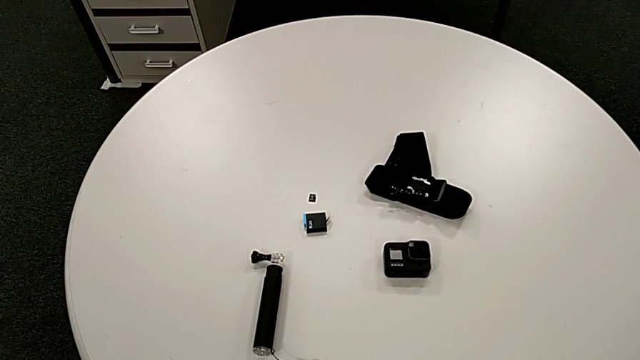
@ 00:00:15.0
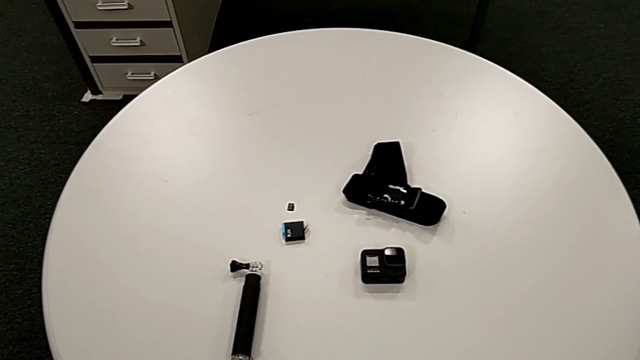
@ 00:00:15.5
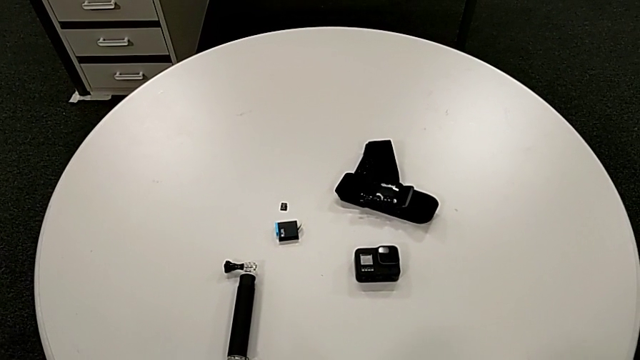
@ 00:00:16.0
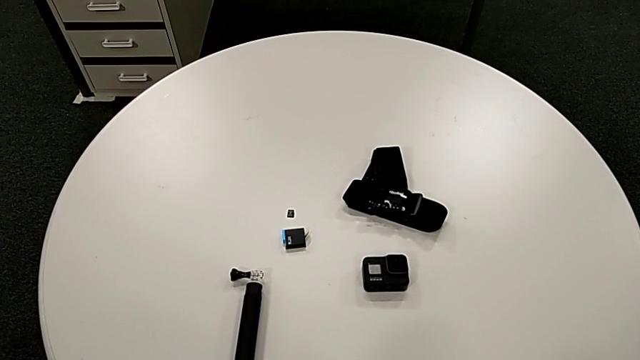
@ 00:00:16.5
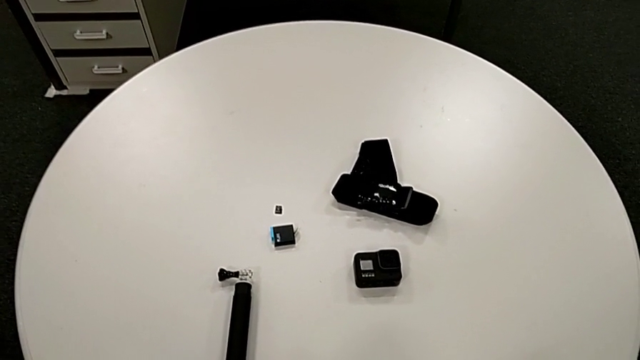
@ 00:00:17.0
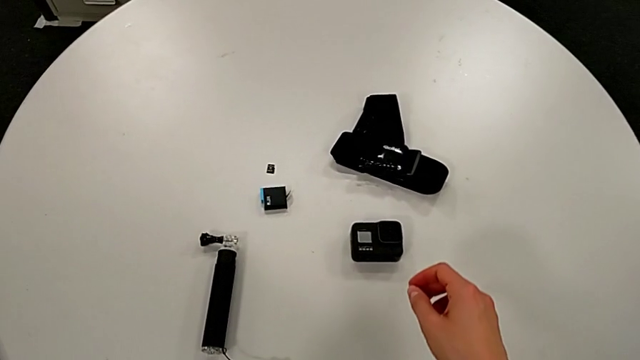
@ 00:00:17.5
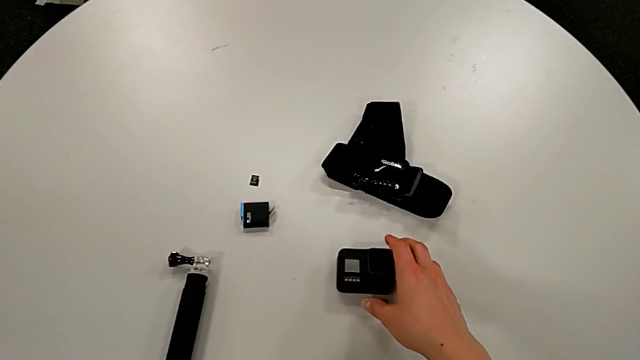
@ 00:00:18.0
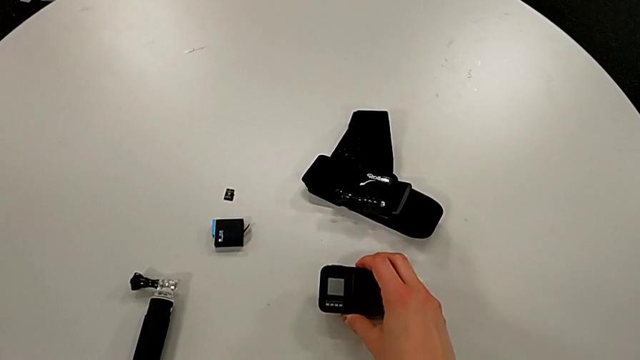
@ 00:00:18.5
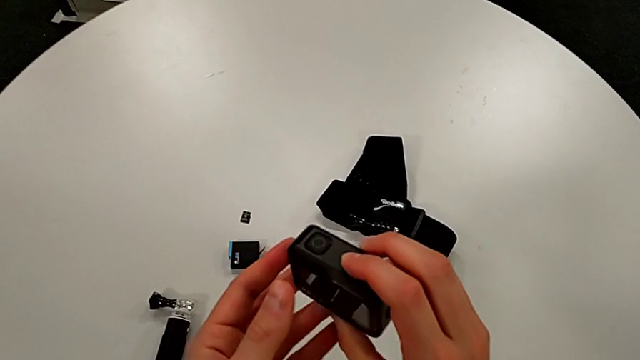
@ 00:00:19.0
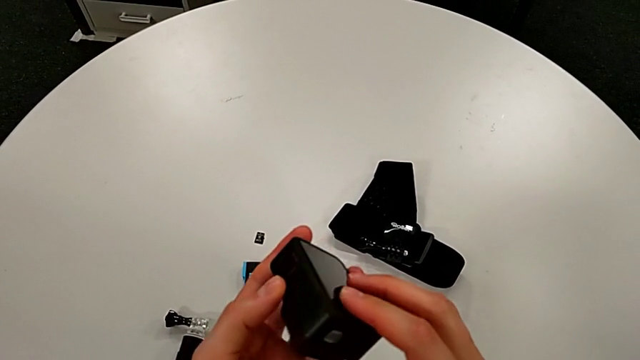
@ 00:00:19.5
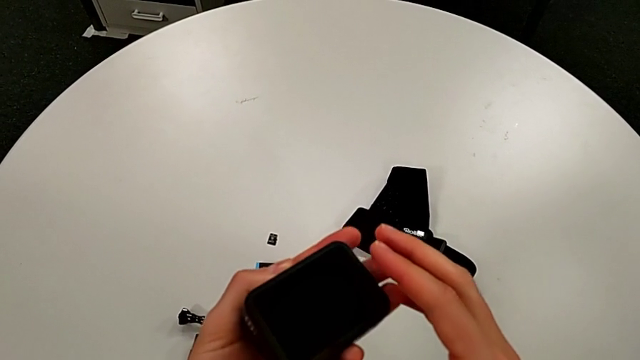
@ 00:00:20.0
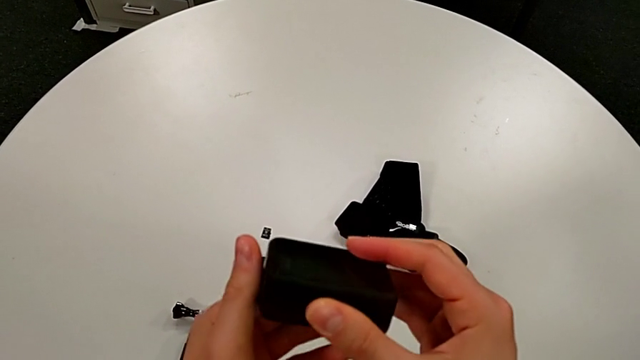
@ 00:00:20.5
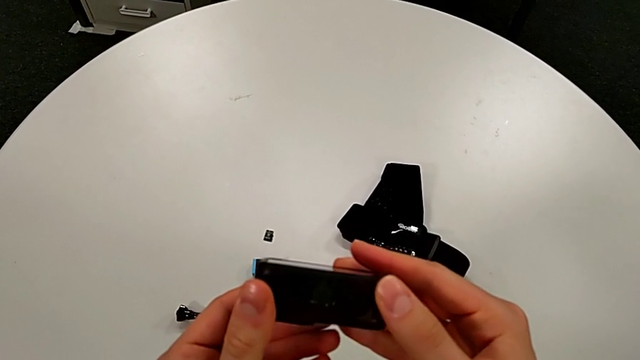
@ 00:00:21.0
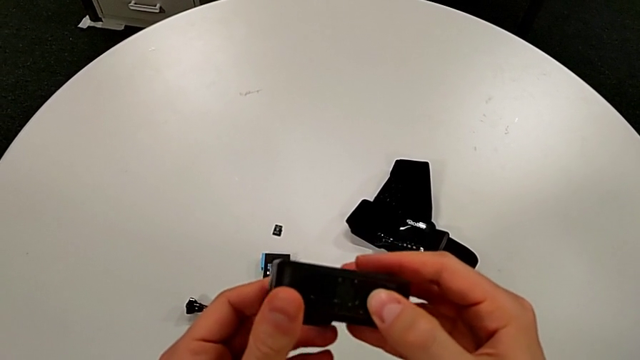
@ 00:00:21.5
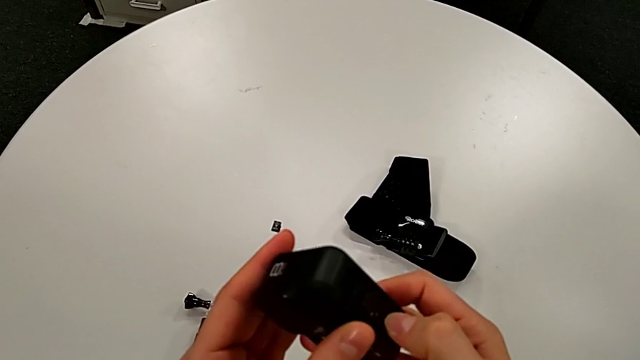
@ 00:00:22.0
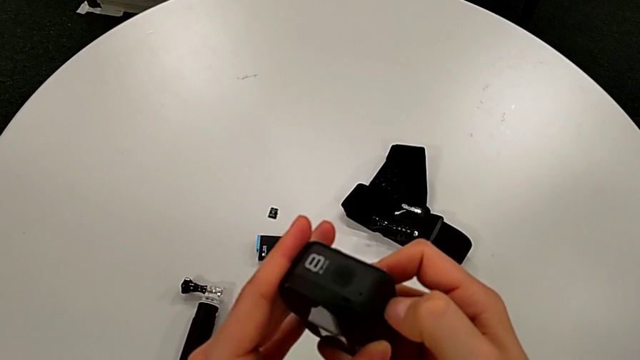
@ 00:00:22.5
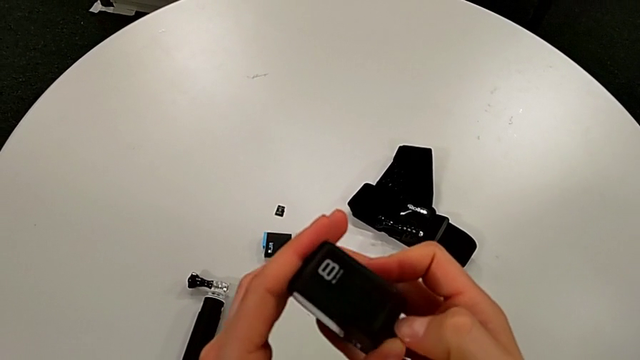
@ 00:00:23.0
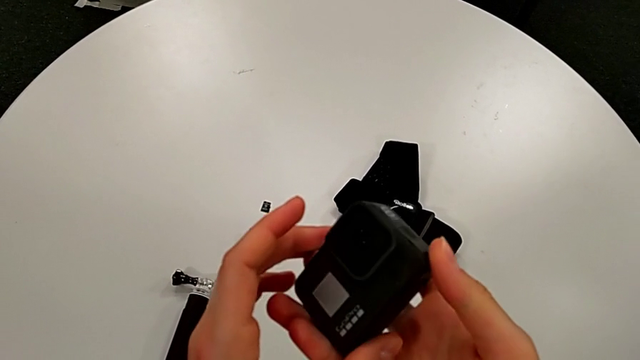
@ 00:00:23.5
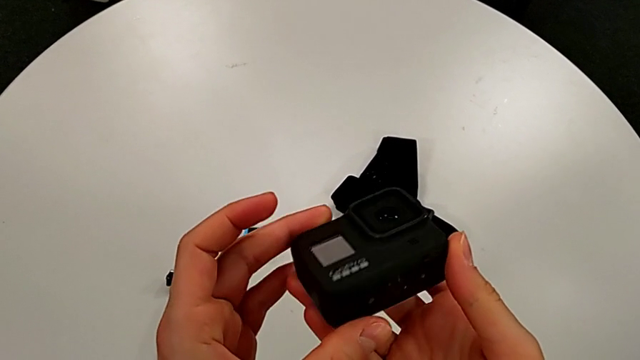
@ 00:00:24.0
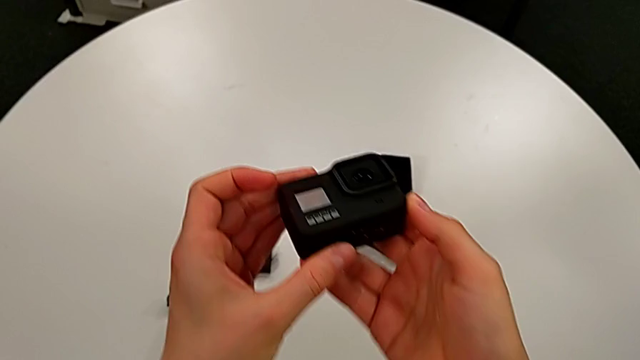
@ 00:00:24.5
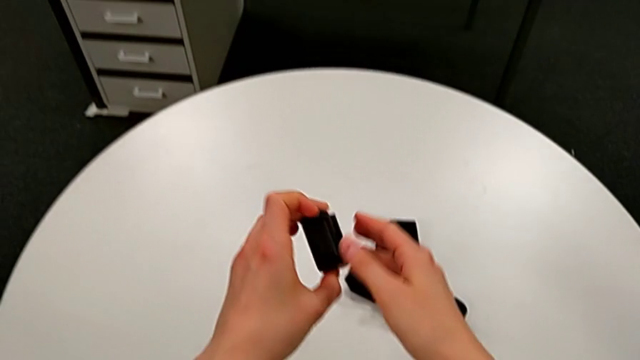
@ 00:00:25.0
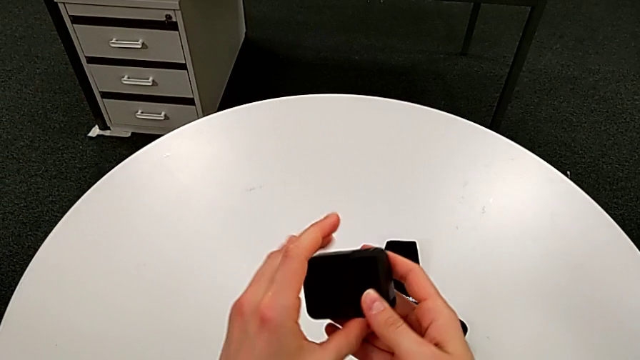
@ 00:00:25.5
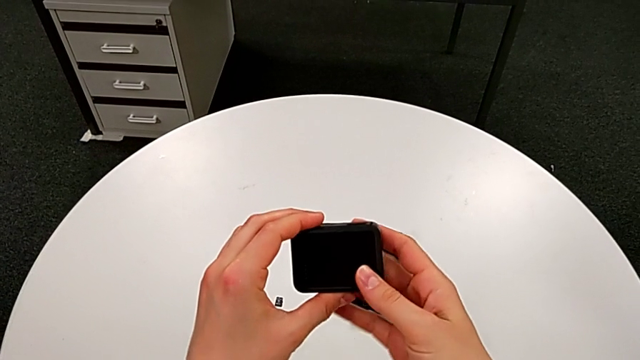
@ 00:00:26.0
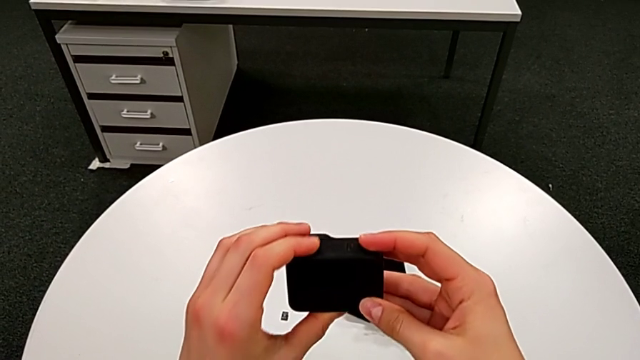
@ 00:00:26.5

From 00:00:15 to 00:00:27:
The camera wearer is changing the battery for the GoPro. They grab the GoPro, inspect it and rotate it.

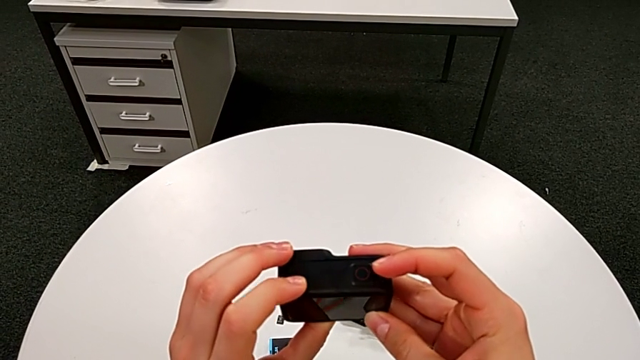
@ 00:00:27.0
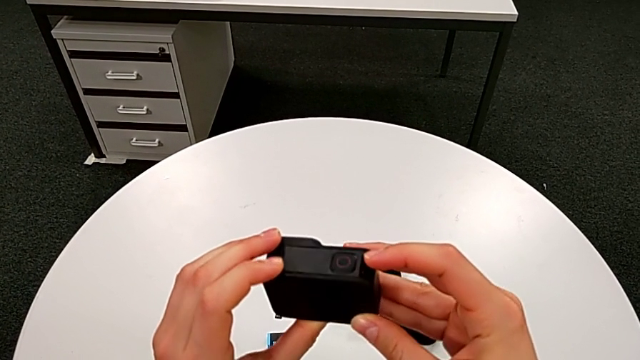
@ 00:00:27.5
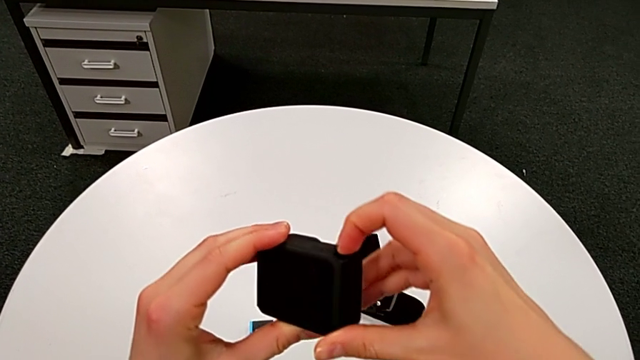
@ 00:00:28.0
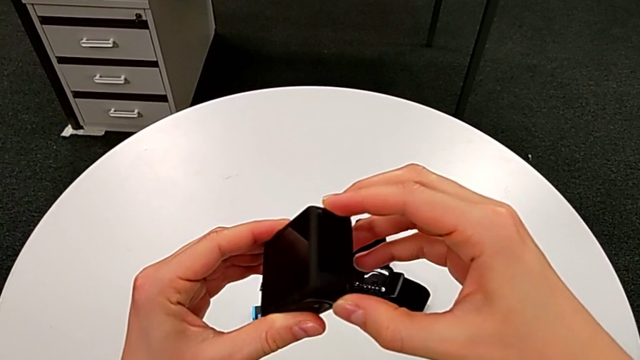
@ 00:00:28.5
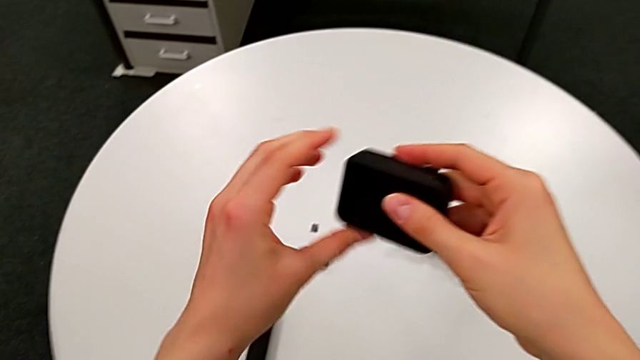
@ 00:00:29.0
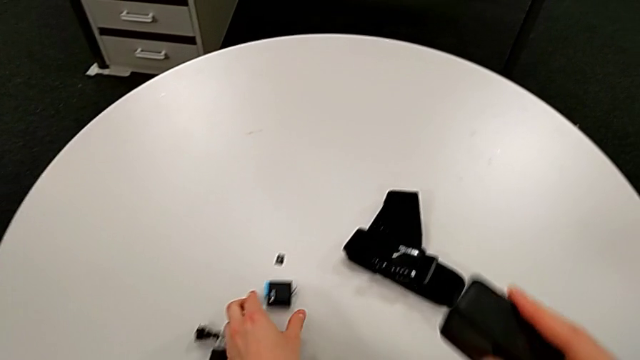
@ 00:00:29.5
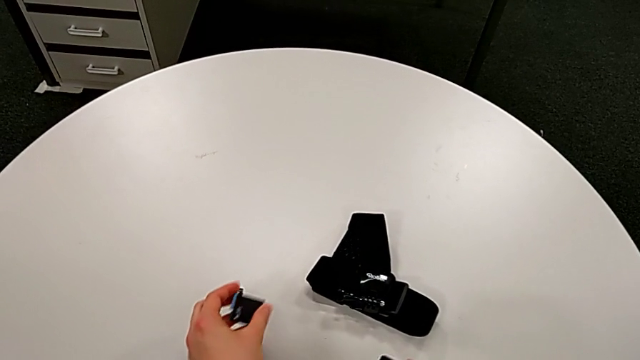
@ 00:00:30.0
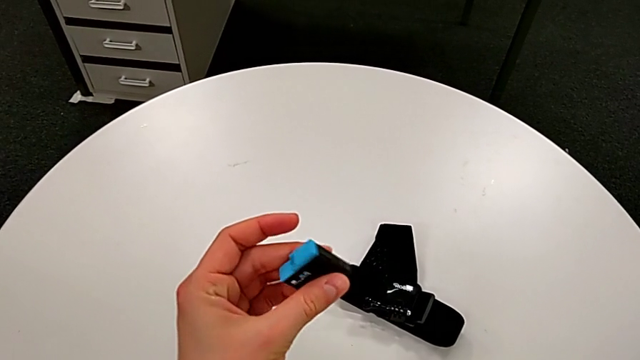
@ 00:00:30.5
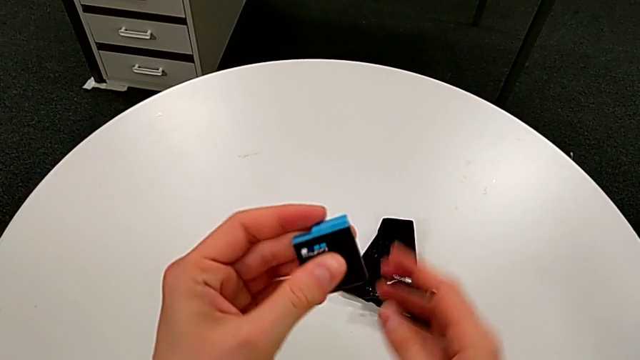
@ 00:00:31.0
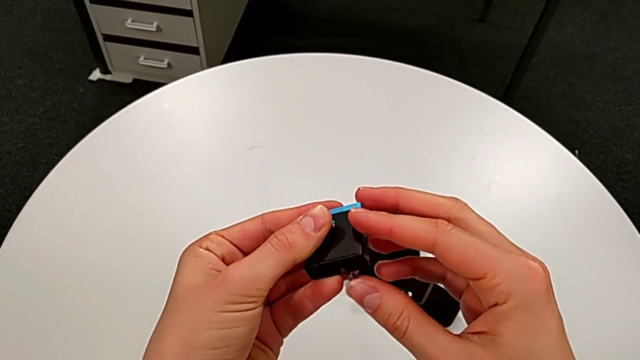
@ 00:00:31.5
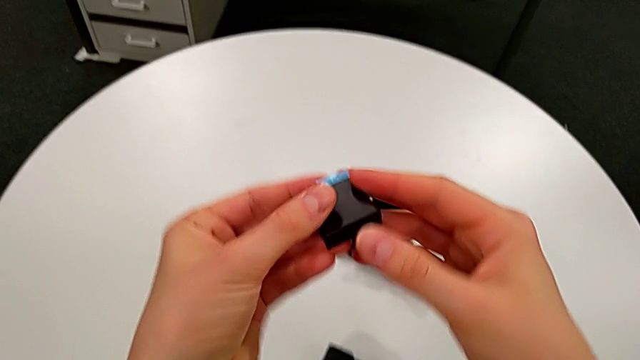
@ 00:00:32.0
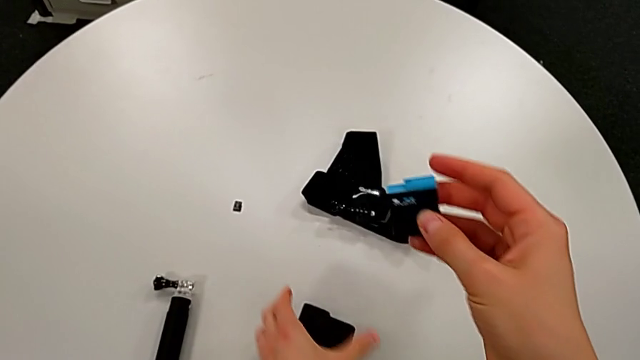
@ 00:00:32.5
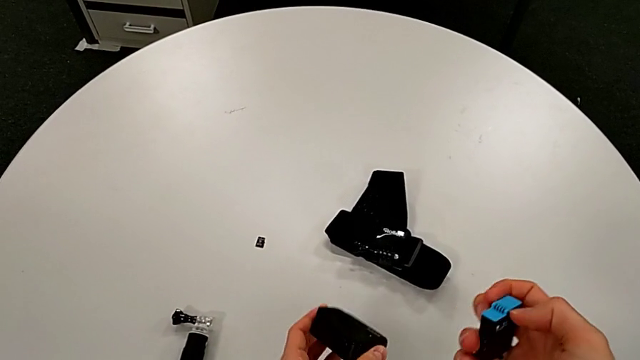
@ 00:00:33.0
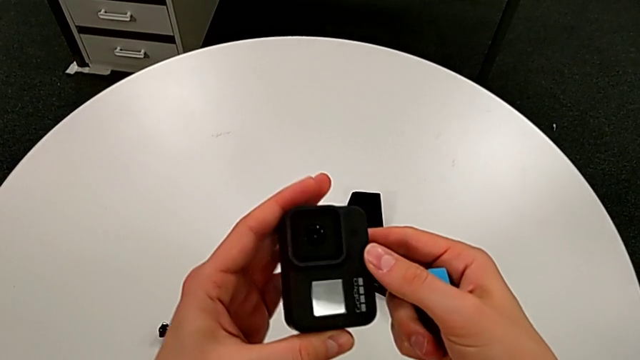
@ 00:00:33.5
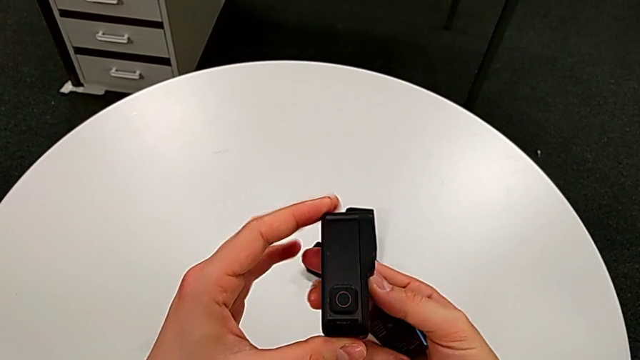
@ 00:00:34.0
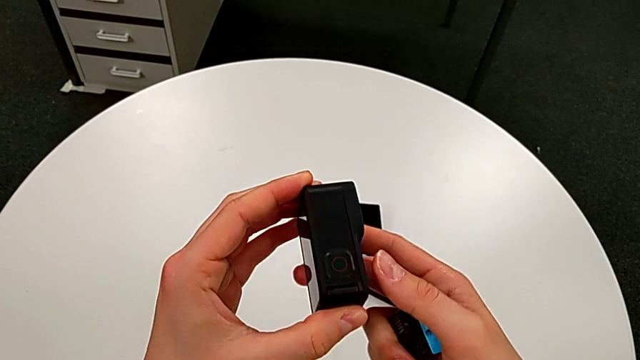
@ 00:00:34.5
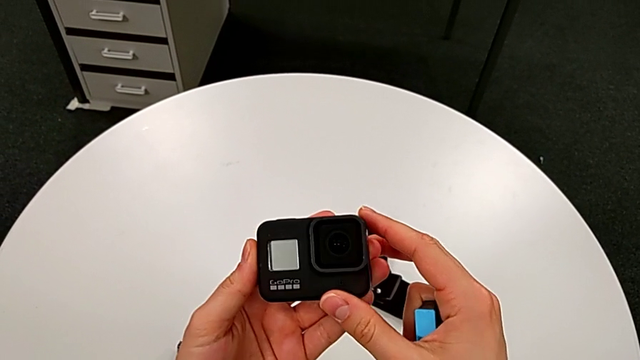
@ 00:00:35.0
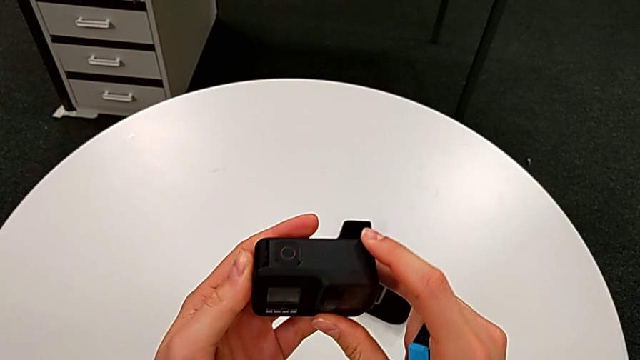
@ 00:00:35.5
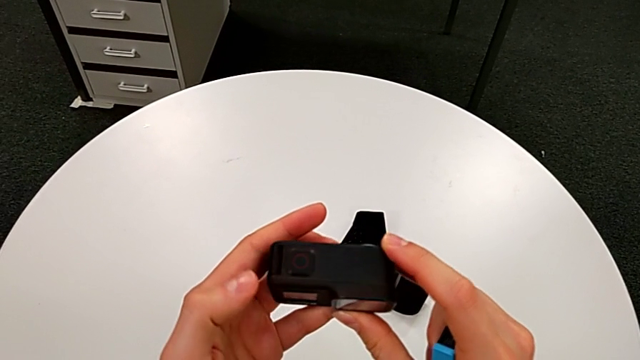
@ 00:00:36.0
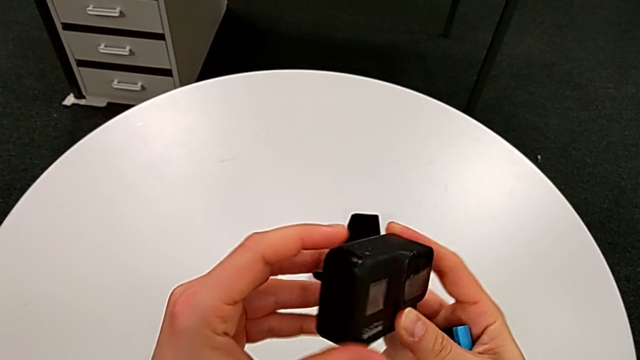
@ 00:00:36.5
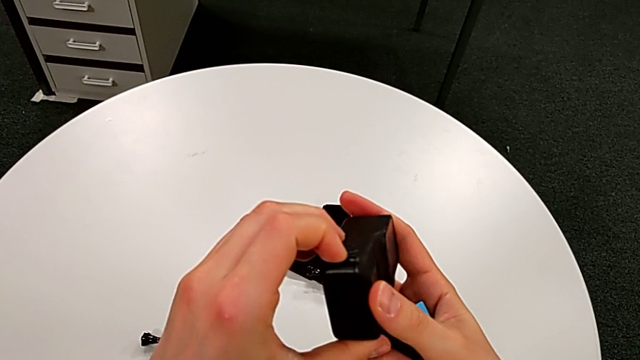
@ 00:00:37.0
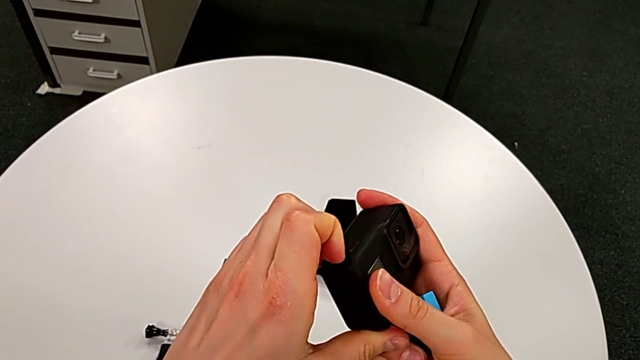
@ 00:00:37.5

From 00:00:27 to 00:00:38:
The camera wearer is changing the battery for the GoPro. They inspect the GoPro, grab the new battery, grab the GoPro and inspect it.
